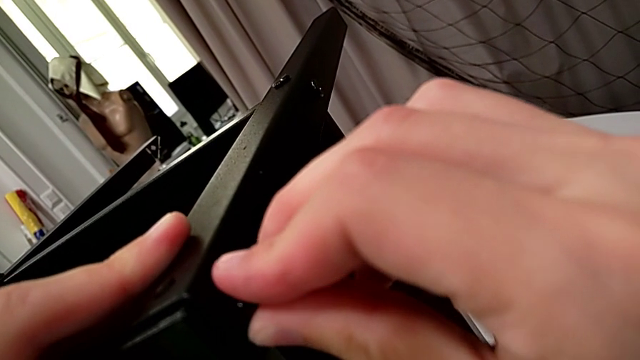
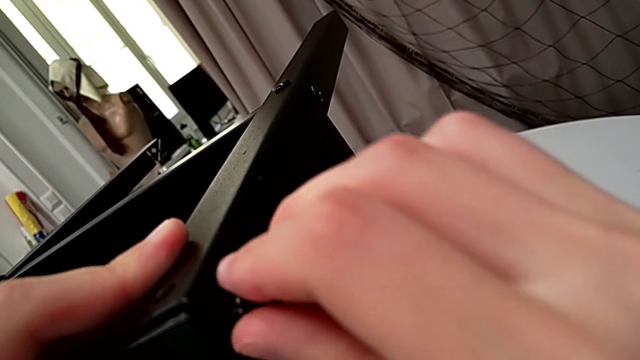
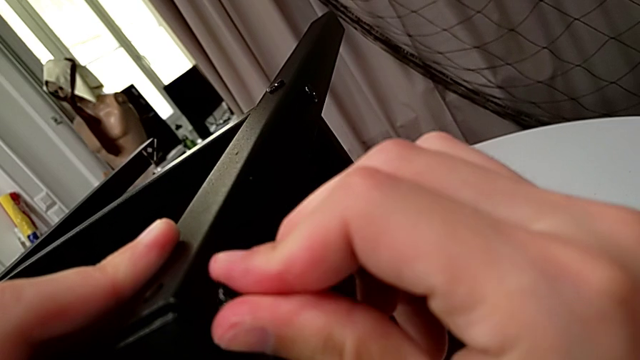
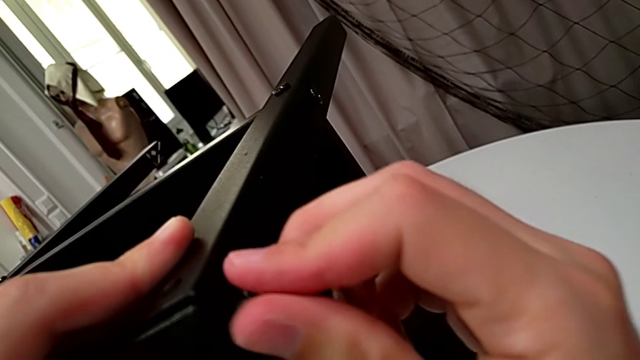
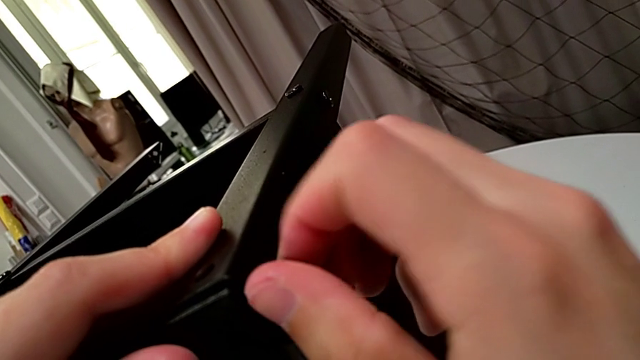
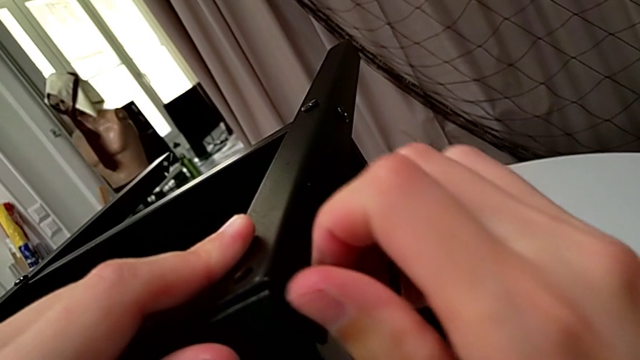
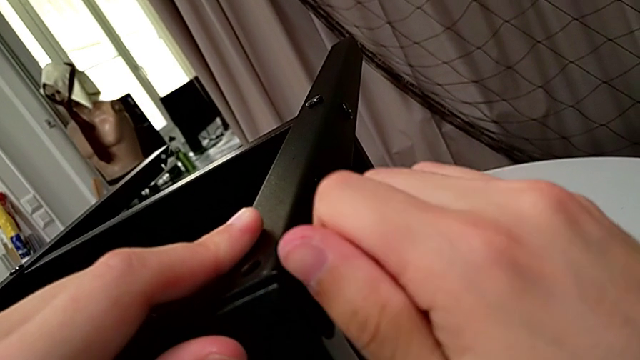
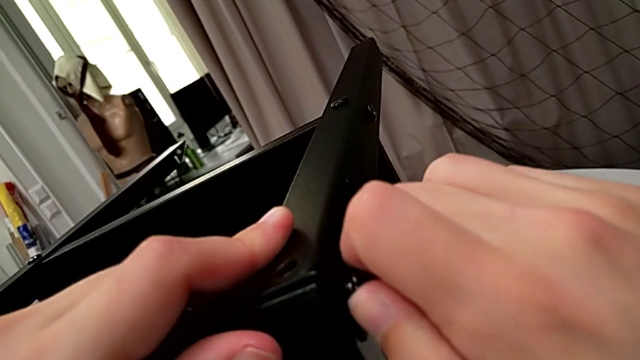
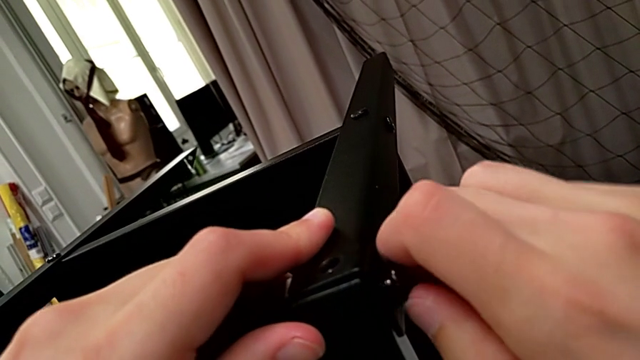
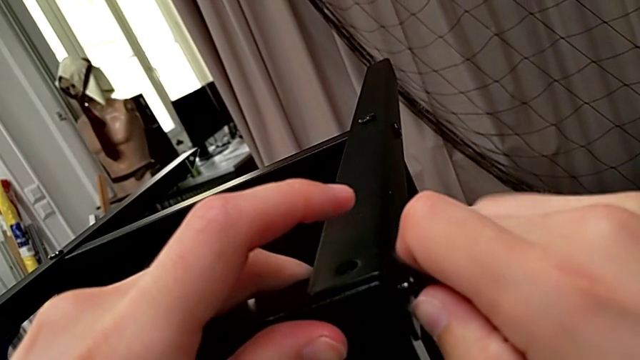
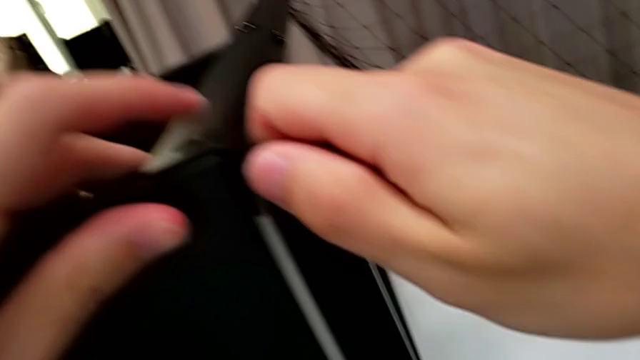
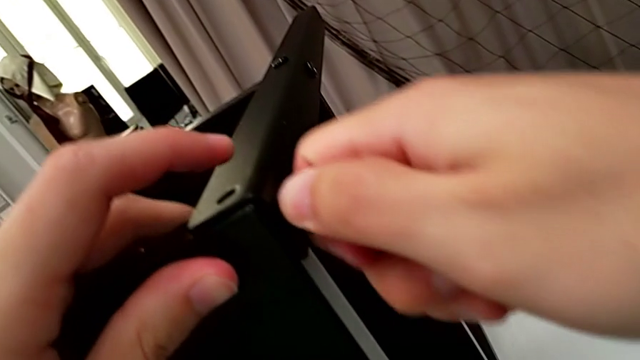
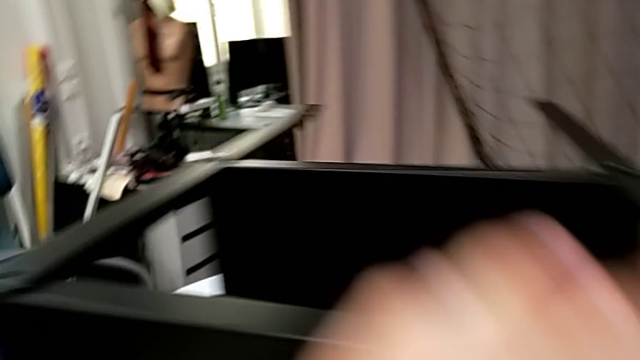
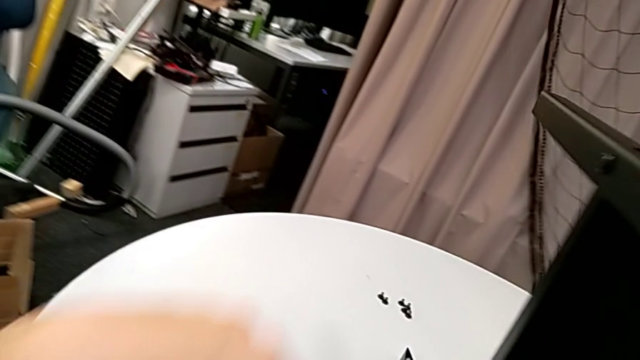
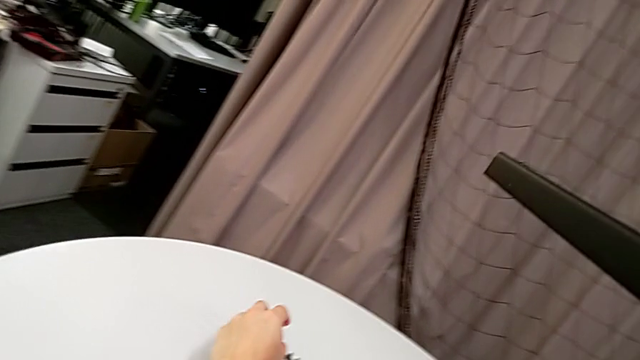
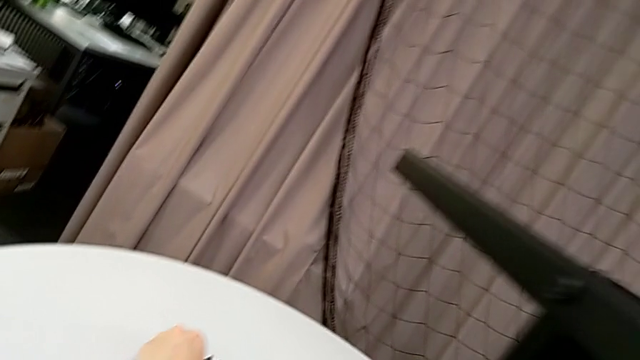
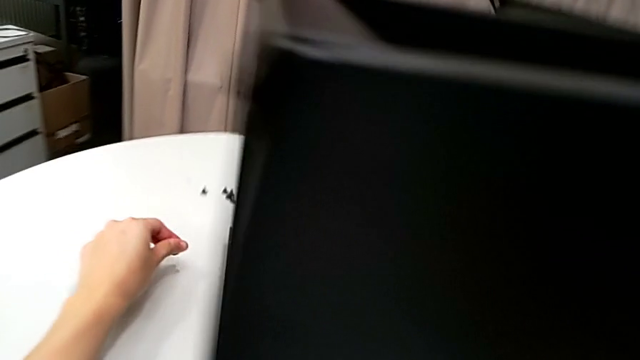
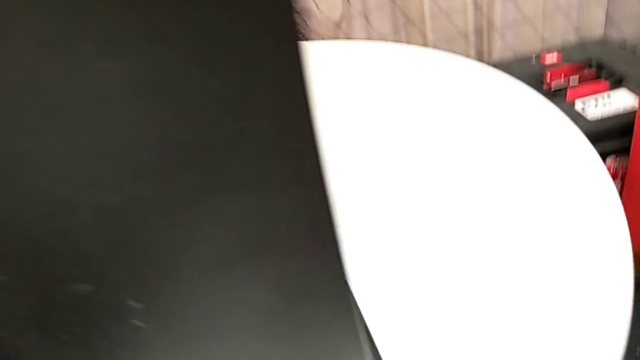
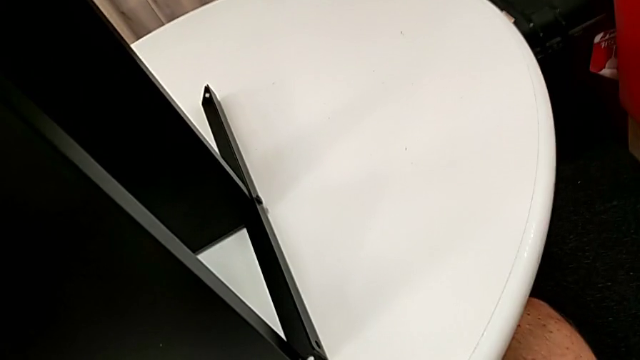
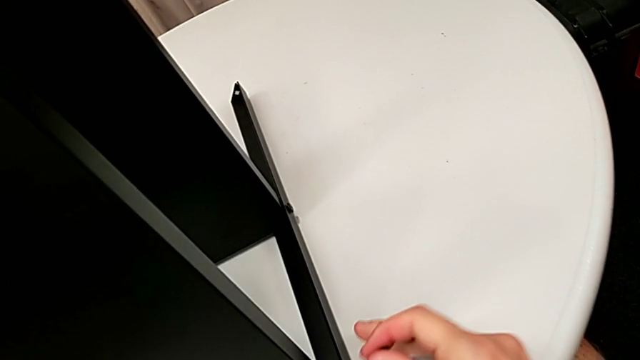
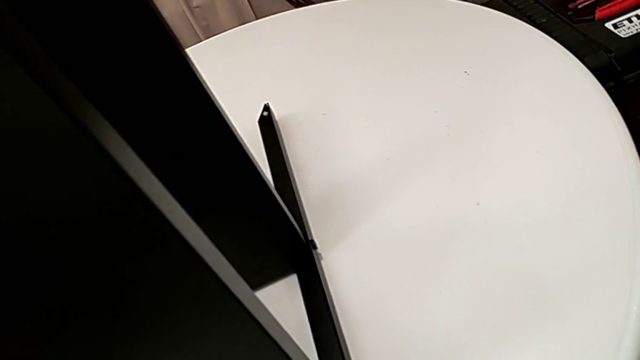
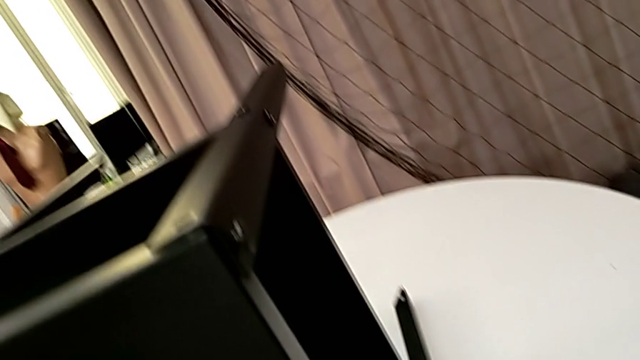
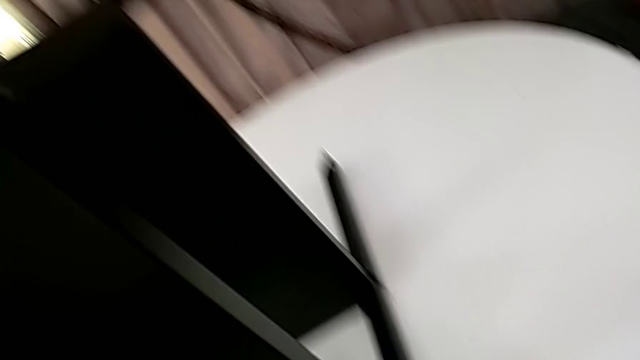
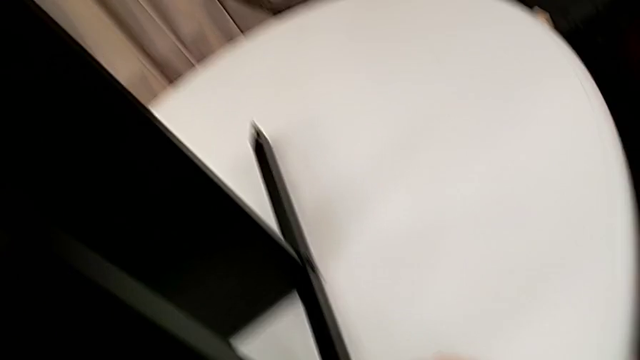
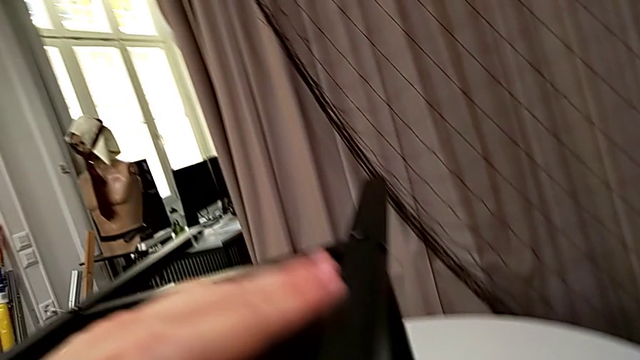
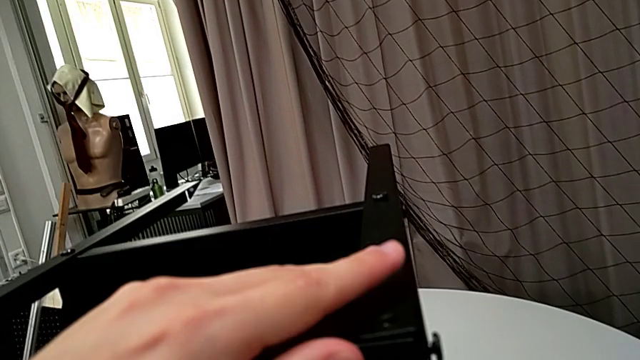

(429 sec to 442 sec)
The camera wearer is screwing the third leg to the top tray. They screw the hex socket head, grab it and align the tray.

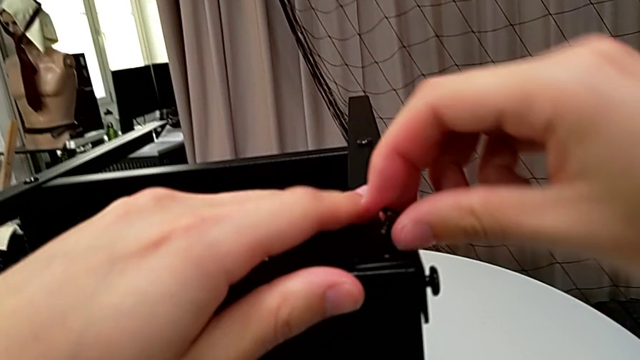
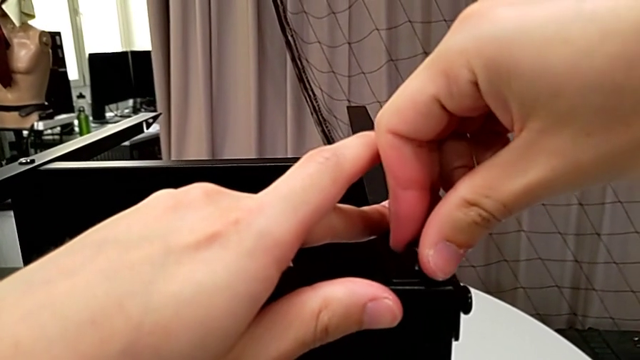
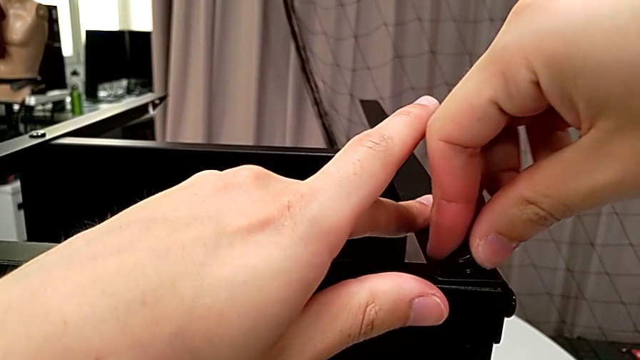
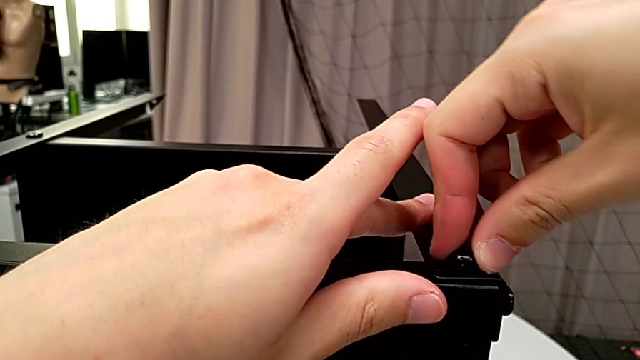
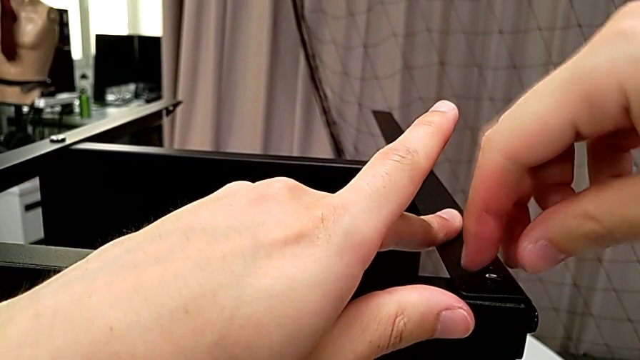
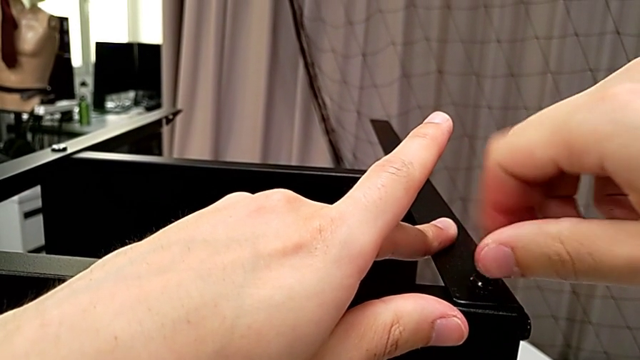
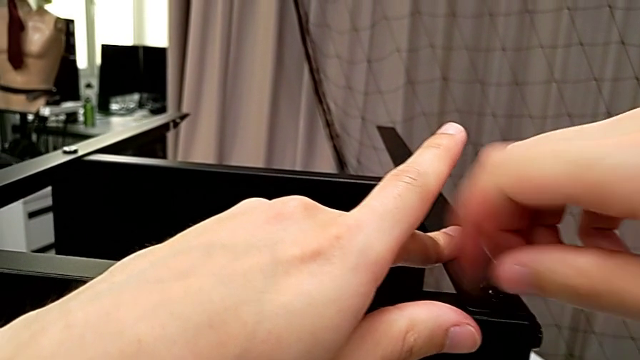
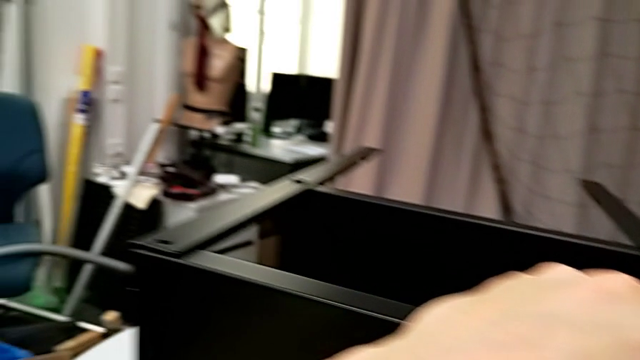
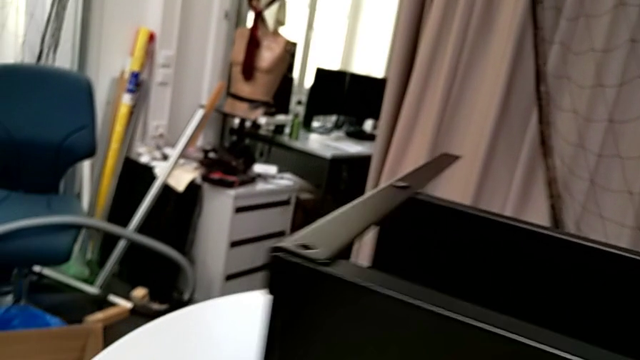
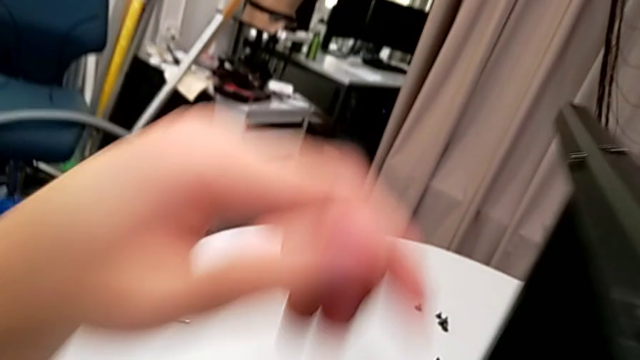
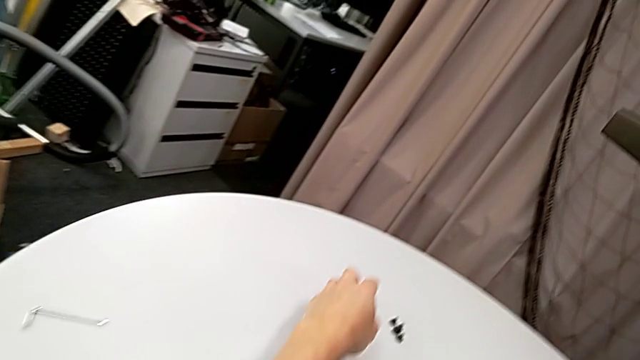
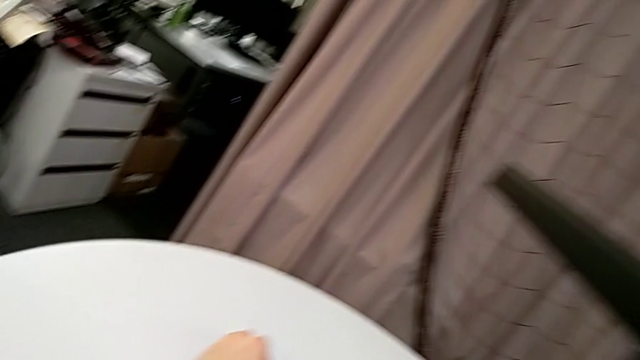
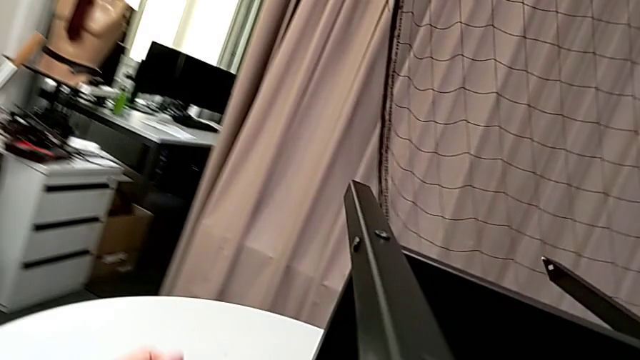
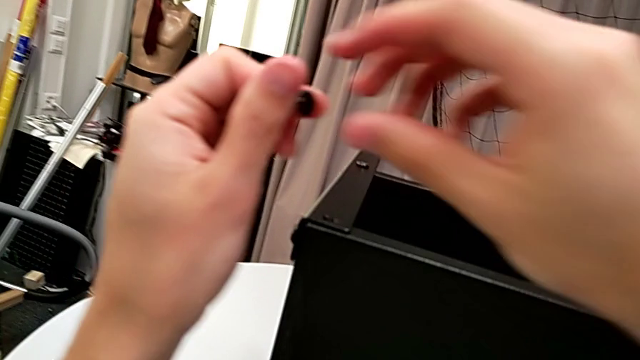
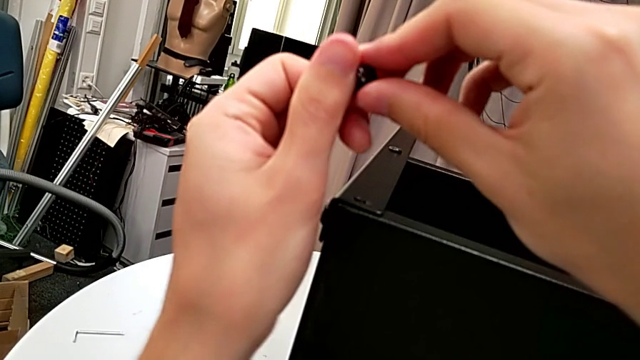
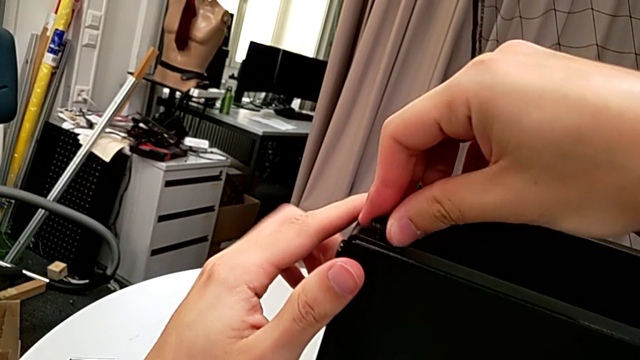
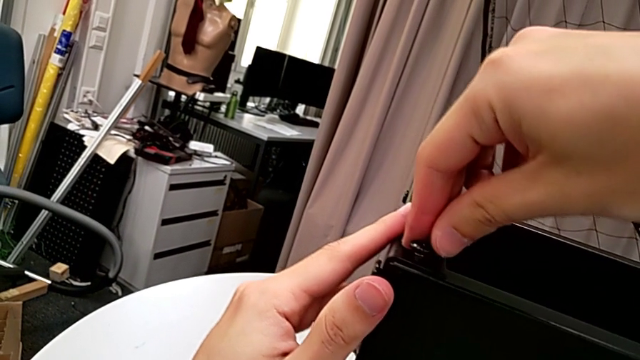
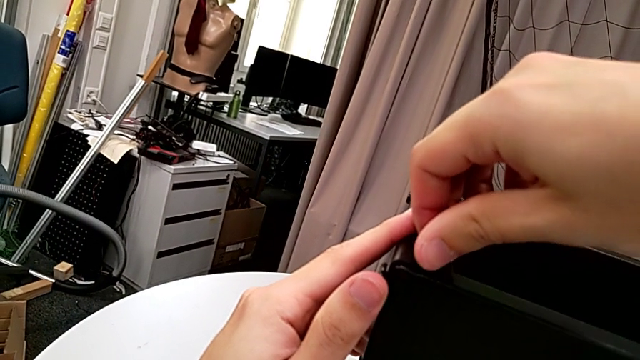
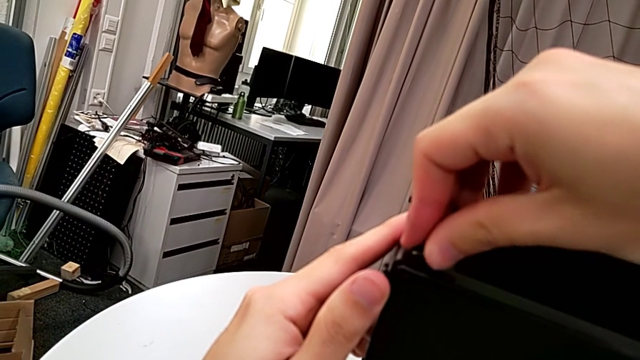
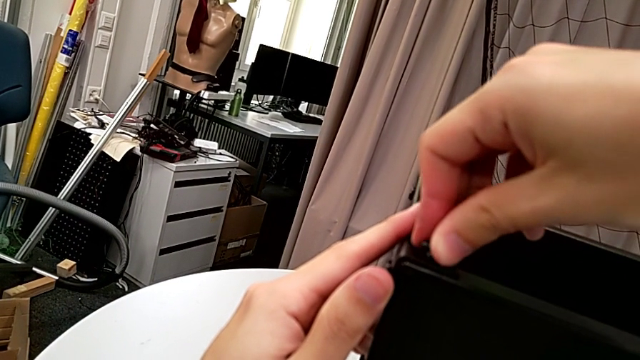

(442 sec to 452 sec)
The camera wearer is screwing the third leg to the top tray. They insert the hex socket head, screw it, grab it, insert it and begin to screw it.
